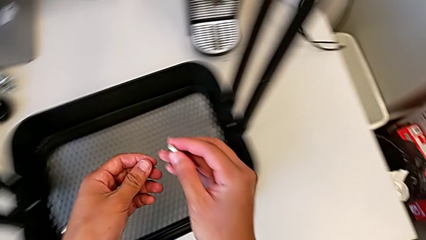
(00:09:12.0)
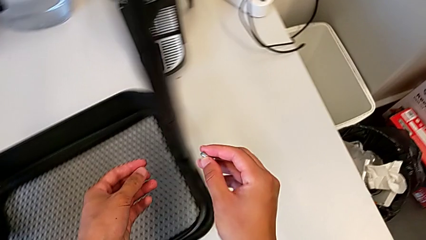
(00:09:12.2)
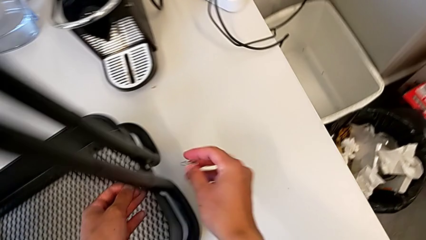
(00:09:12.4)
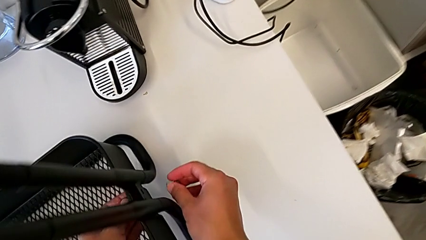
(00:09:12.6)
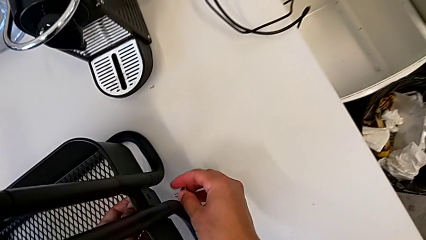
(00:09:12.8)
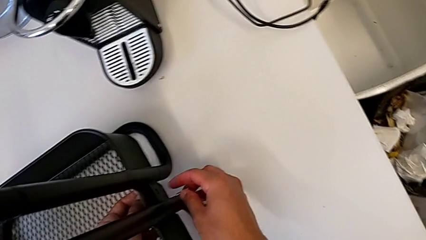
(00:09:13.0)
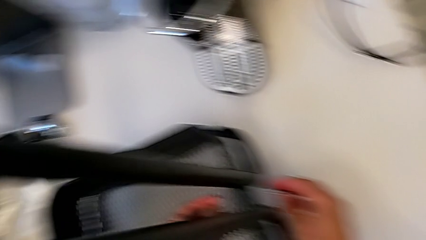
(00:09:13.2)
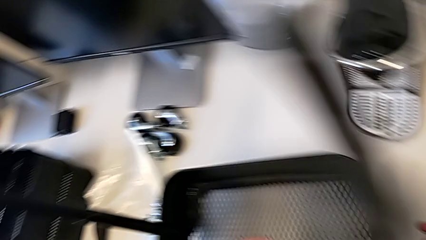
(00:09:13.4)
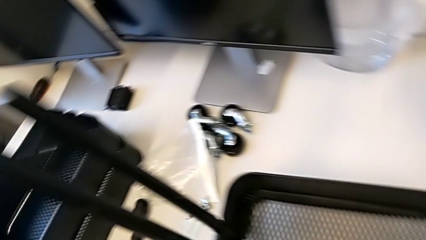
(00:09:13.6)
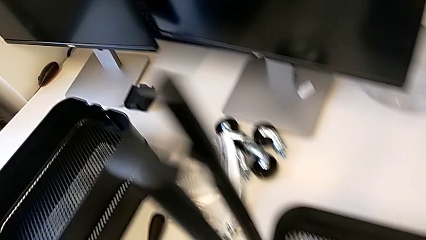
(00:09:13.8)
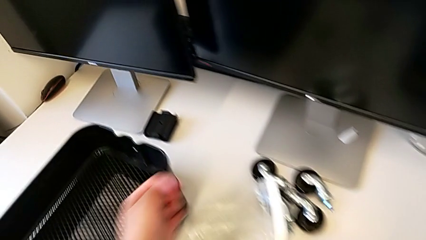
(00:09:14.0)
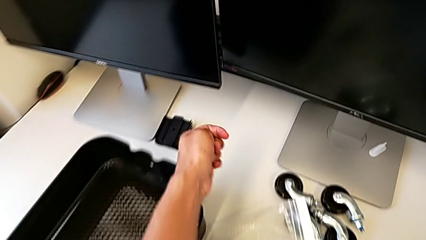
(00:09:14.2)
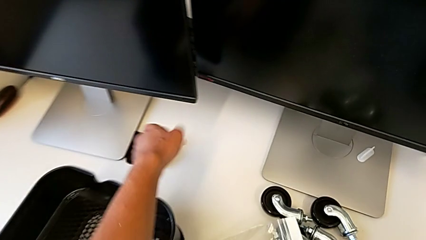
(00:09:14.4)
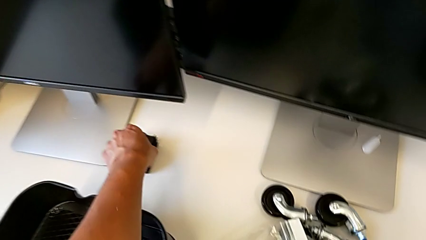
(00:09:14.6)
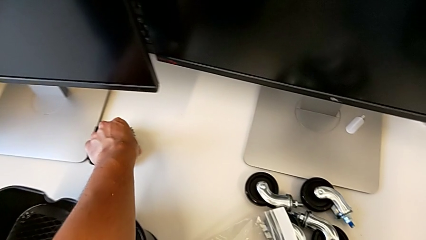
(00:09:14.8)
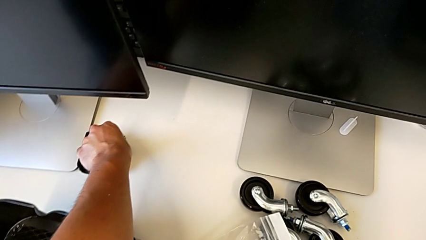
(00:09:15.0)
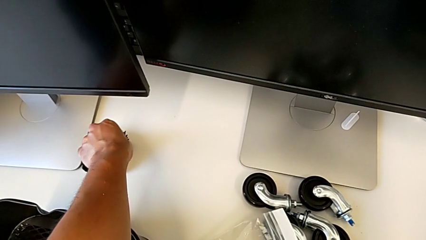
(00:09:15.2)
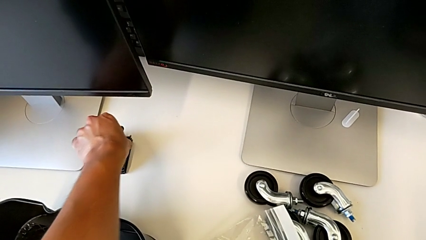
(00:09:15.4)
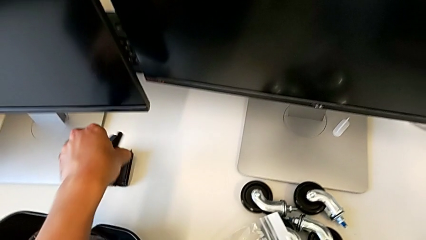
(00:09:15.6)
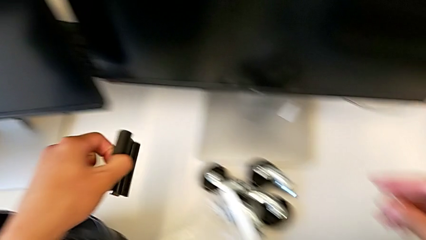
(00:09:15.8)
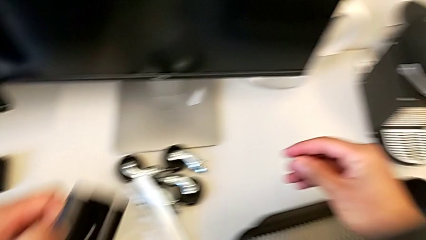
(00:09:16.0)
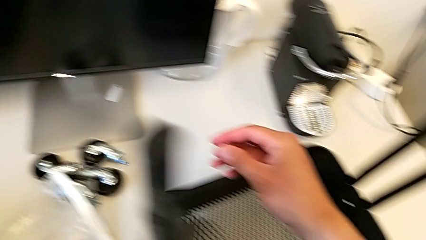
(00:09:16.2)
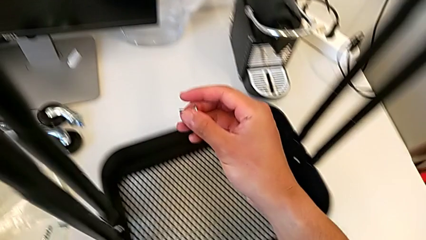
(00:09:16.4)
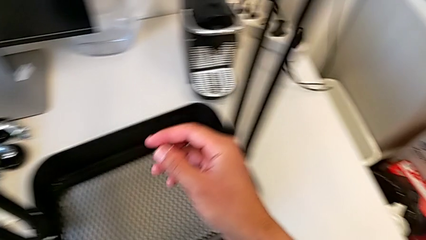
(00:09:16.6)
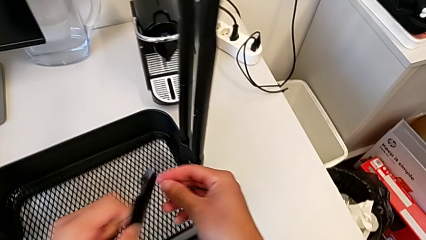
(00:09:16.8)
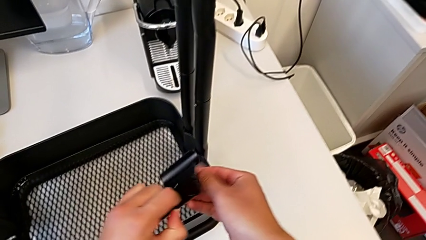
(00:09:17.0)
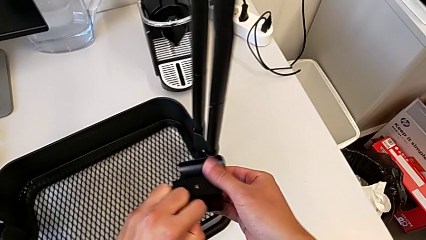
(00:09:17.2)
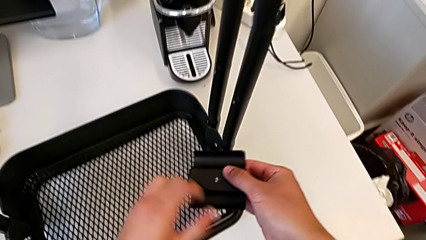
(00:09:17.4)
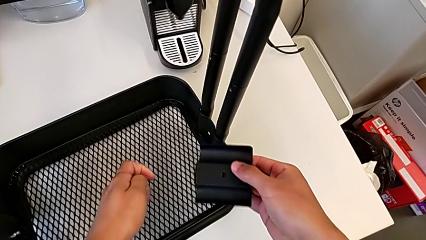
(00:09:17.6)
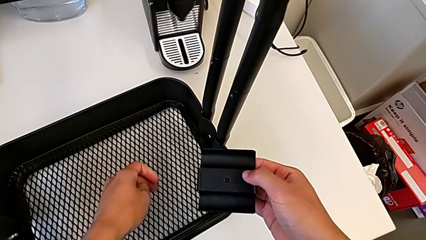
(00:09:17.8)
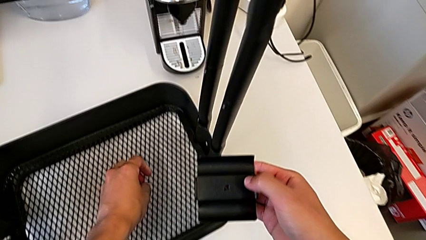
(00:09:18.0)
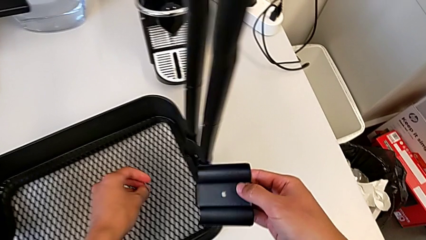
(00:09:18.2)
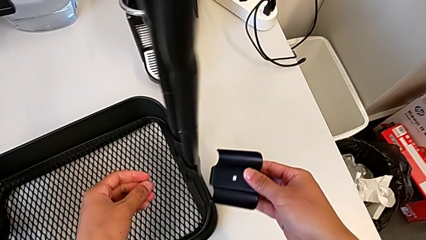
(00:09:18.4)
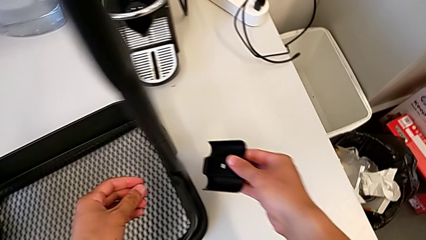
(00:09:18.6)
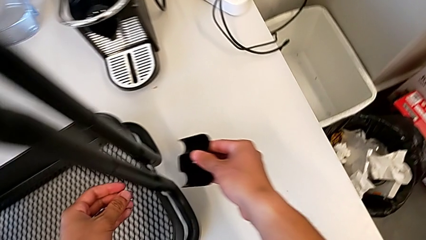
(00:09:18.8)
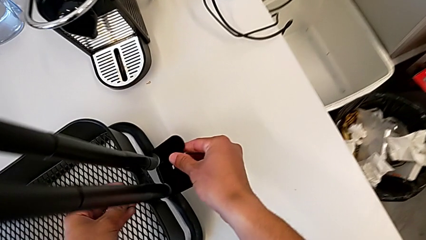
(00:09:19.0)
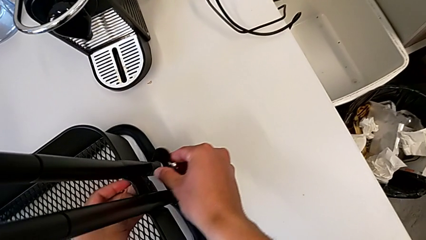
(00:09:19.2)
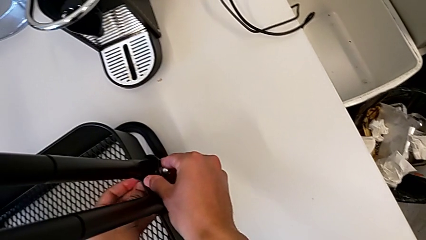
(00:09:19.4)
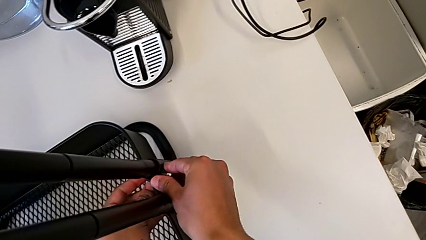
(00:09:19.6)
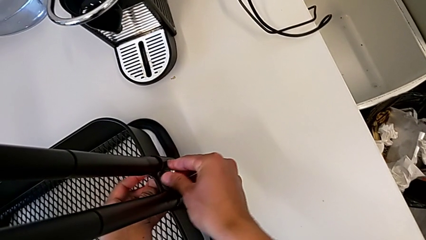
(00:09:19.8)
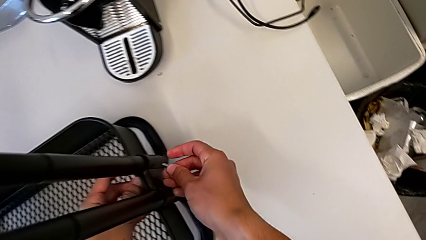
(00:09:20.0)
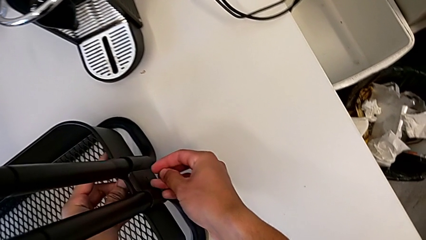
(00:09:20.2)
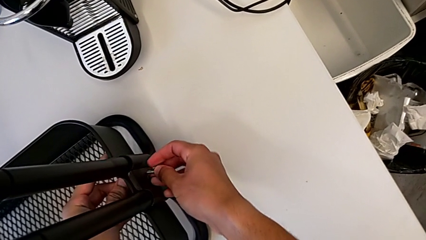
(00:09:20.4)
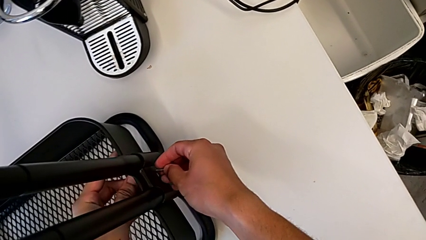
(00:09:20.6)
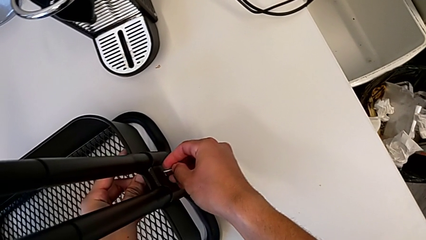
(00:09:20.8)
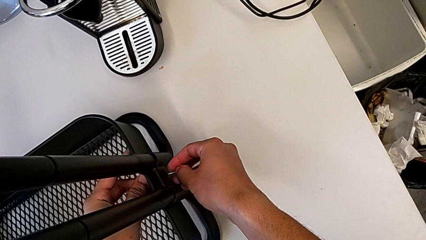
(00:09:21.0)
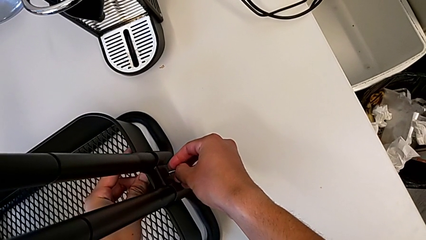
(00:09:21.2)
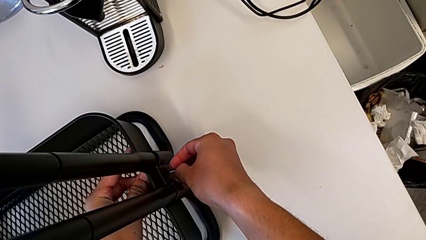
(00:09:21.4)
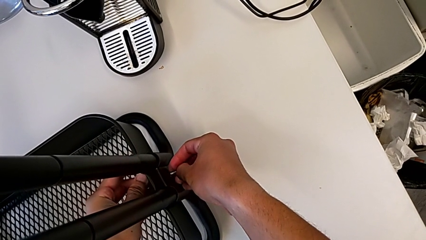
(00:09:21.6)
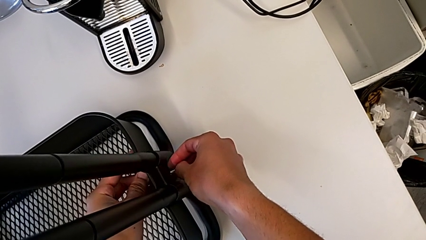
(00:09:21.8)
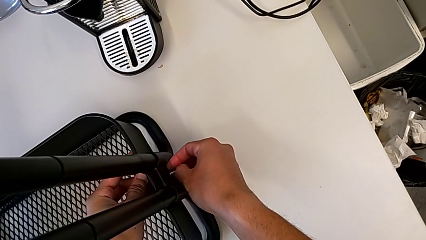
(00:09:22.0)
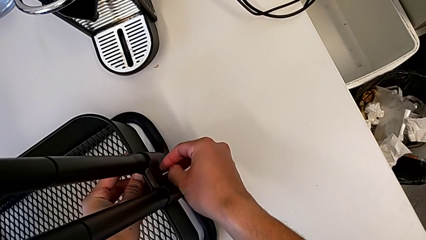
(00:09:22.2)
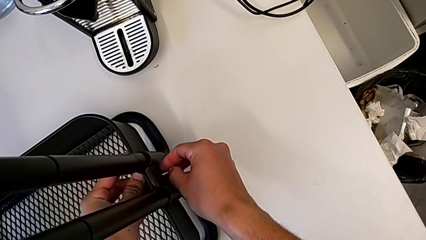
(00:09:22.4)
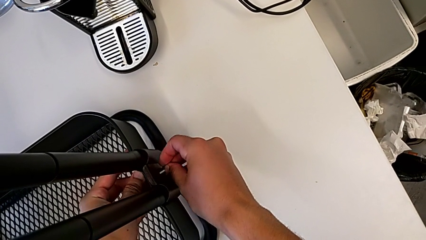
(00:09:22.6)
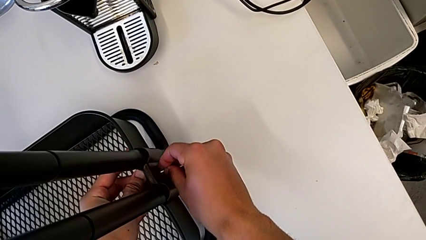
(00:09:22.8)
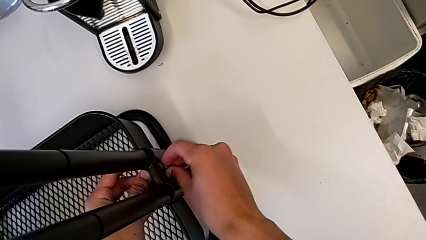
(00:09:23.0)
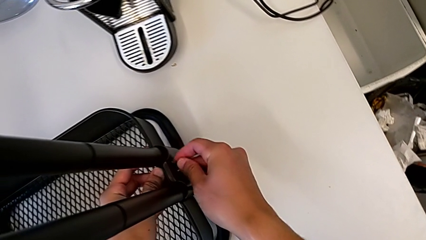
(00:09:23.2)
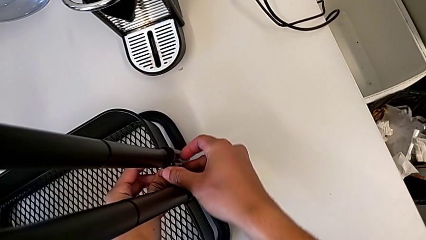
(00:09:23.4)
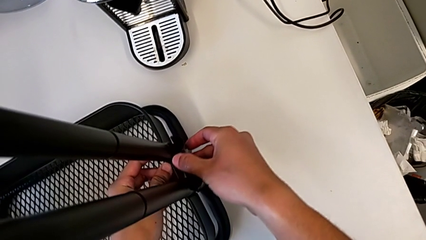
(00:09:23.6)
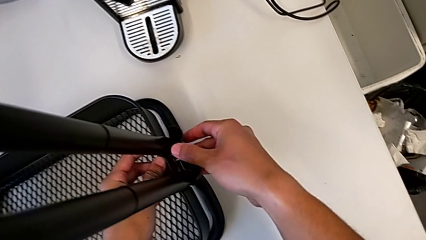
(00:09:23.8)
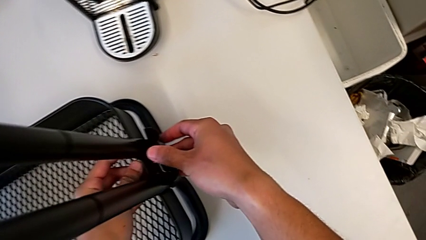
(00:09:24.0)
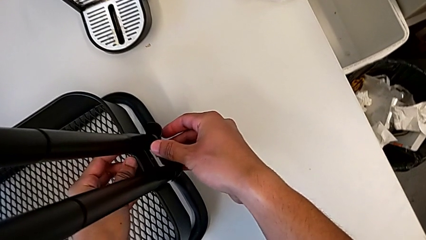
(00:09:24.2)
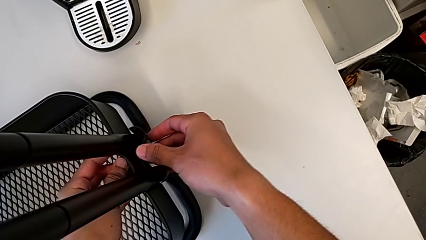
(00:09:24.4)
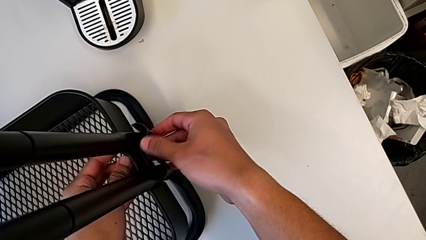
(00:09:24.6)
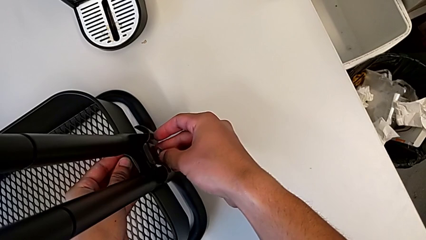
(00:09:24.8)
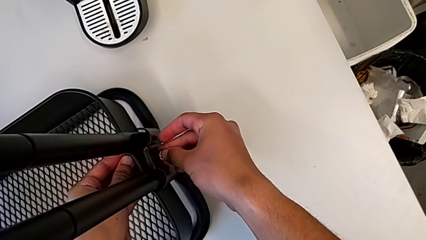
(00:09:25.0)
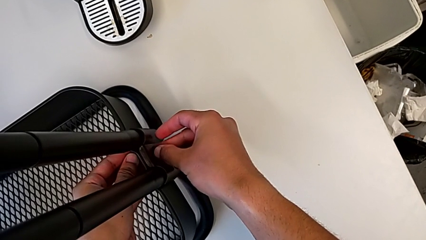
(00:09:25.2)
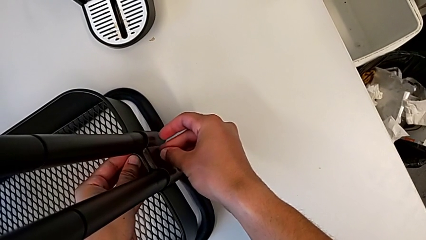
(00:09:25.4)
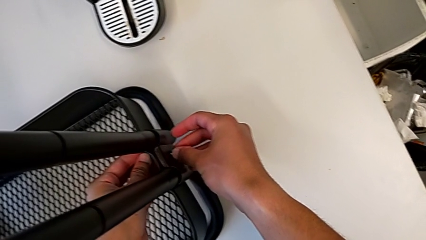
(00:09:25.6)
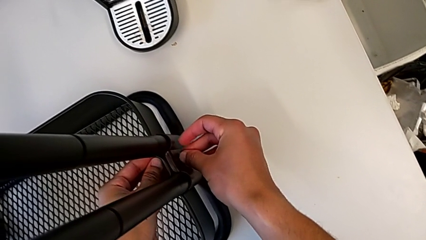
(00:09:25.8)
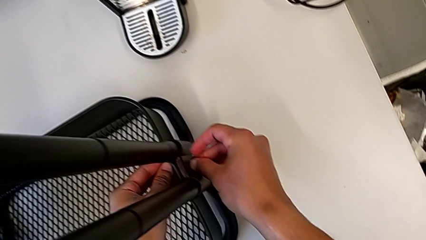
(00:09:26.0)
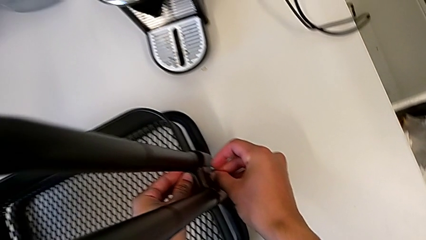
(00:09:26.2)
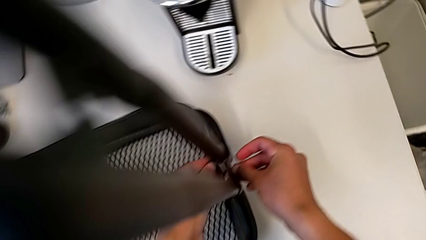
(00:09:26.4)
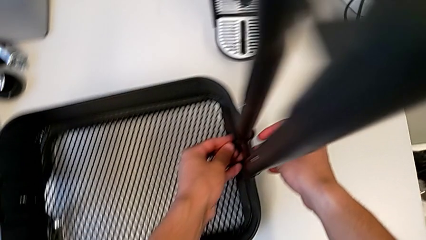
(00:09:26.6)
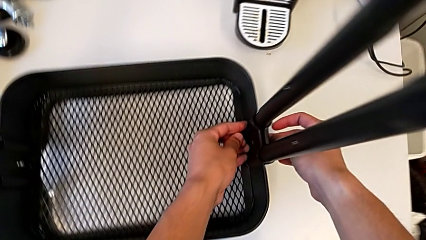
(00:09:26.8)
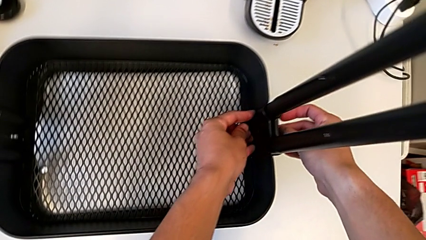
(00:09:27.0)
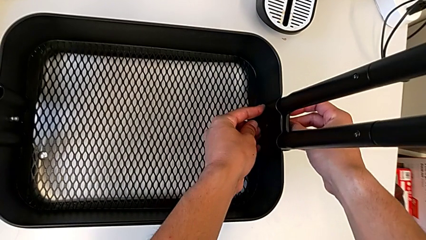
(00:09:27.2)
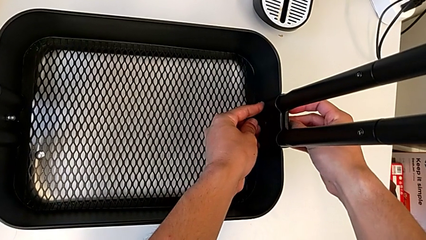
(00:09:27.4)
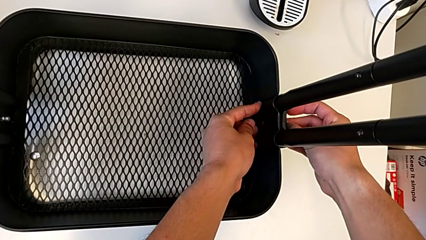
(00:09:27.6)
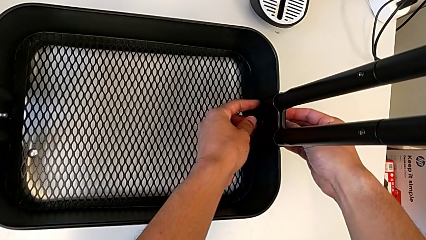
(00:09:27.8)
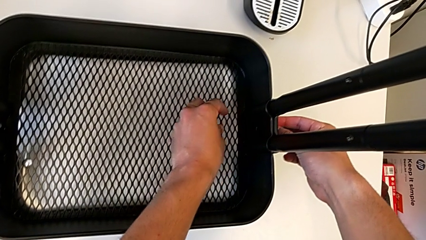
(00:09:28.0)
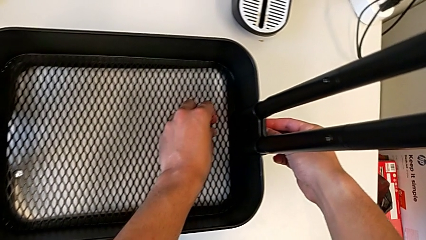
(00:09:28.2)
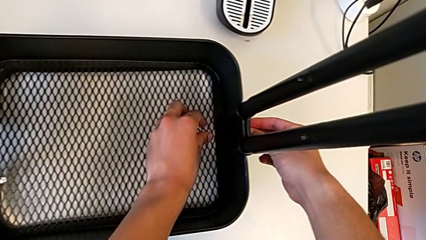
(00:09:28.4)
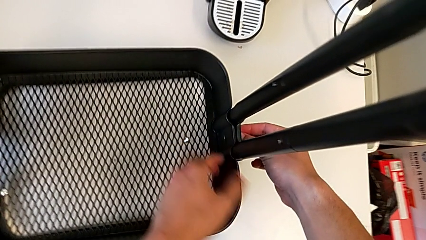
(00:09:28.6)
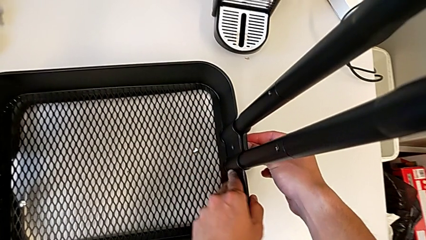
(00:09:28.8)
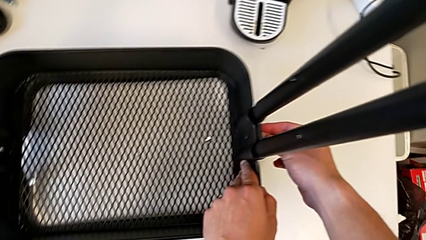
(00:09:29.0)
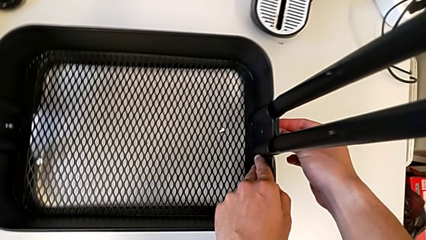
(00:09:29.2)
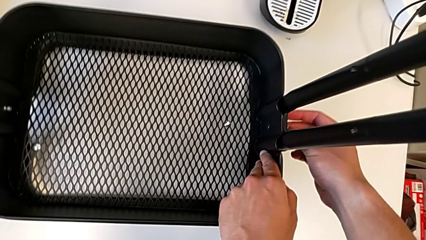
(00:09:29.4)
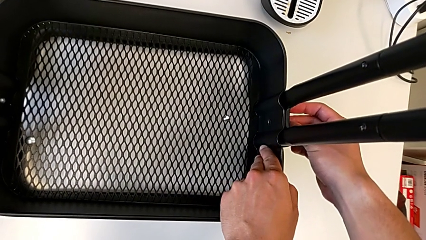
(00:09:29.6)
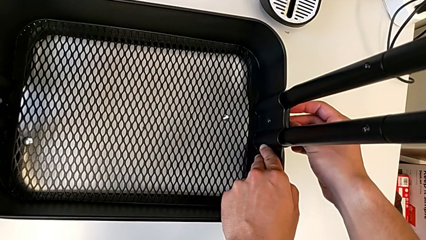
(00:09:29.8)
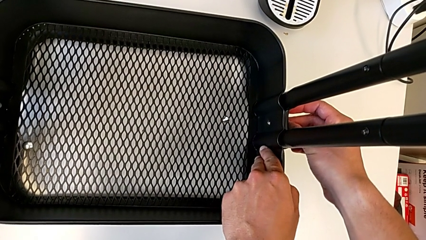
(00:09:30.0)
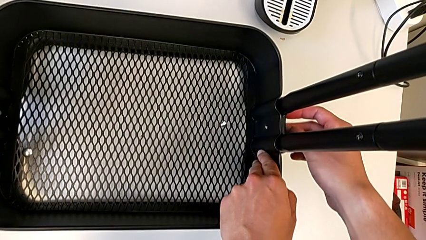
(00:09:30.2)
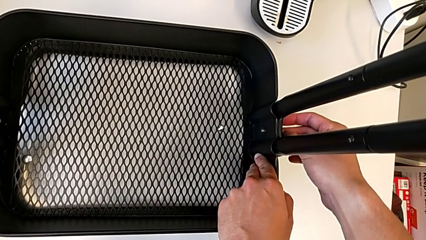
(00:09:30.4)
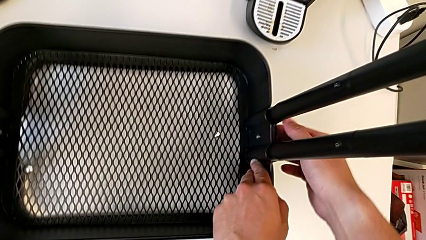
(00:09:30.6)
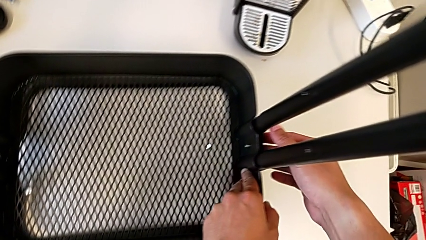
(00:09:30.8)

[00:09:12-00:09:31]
The camera wearer is screwing the brackets on the bottom table. They grab the second bracket, place it and insert the screw.
